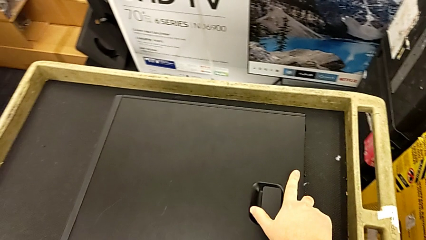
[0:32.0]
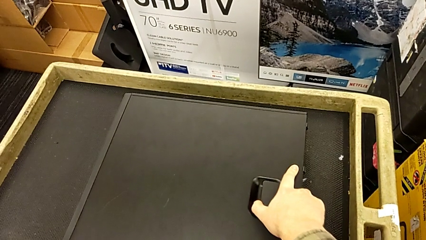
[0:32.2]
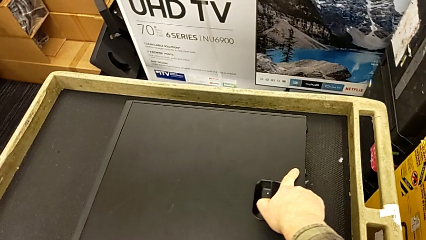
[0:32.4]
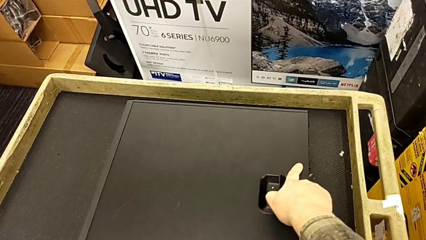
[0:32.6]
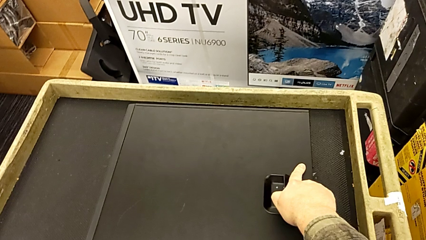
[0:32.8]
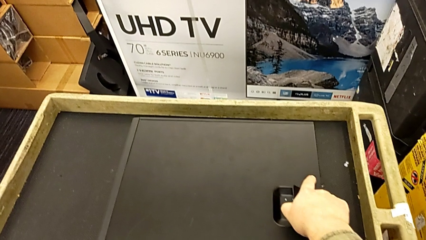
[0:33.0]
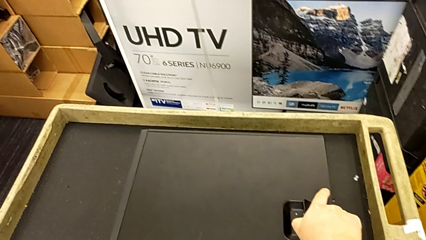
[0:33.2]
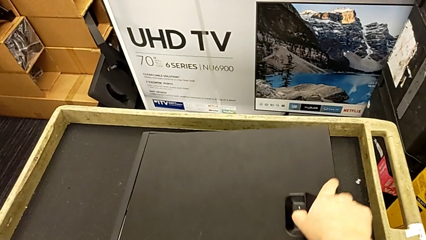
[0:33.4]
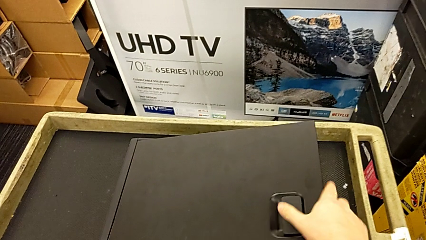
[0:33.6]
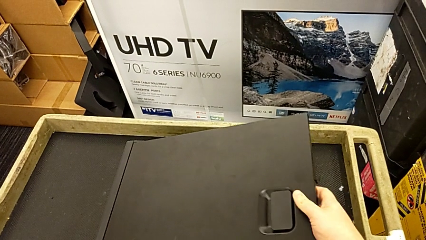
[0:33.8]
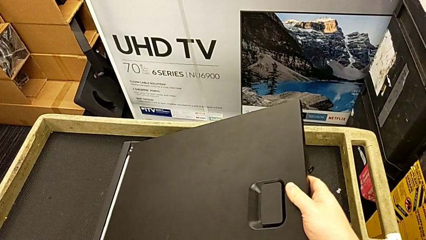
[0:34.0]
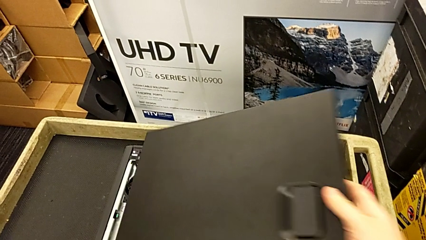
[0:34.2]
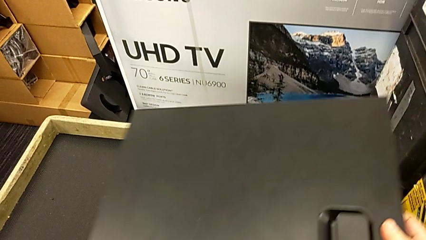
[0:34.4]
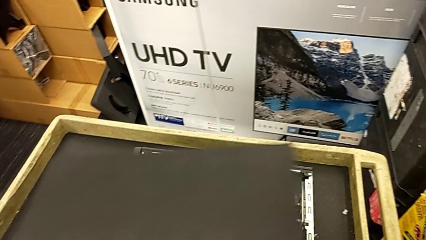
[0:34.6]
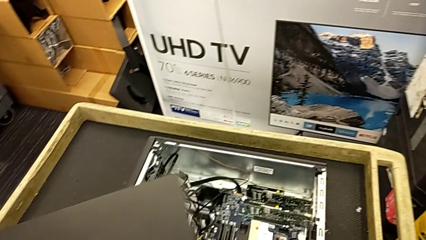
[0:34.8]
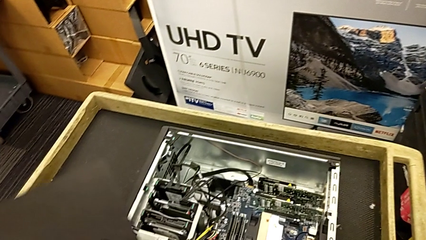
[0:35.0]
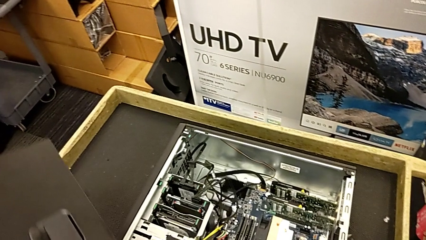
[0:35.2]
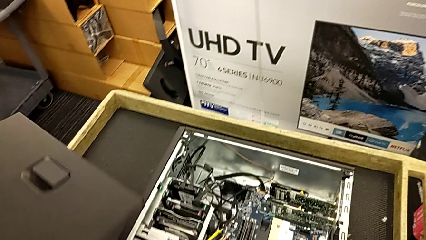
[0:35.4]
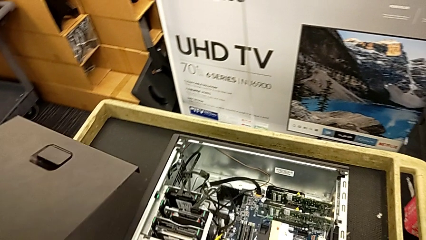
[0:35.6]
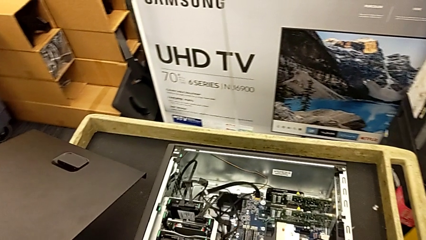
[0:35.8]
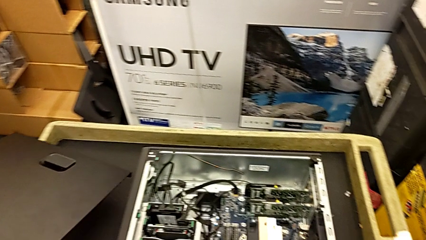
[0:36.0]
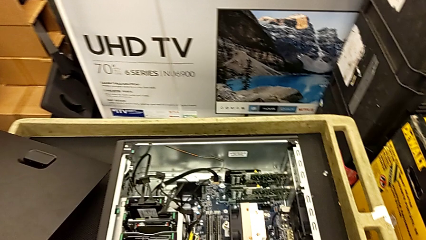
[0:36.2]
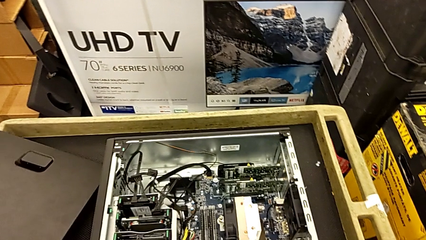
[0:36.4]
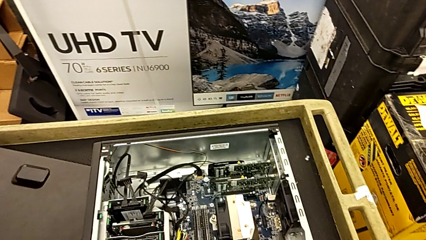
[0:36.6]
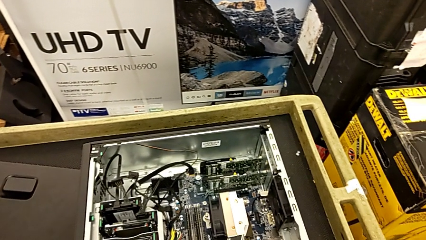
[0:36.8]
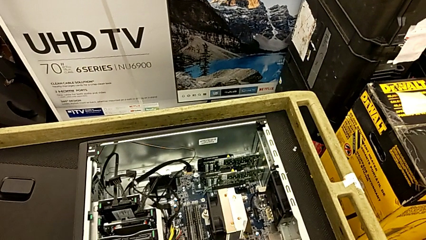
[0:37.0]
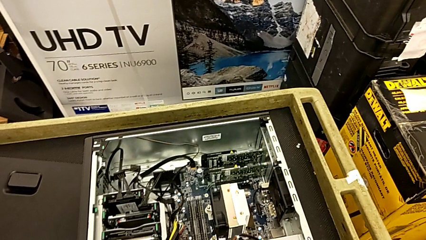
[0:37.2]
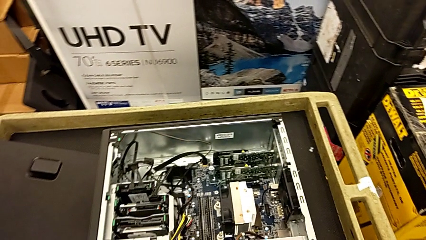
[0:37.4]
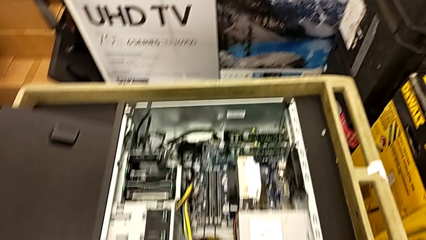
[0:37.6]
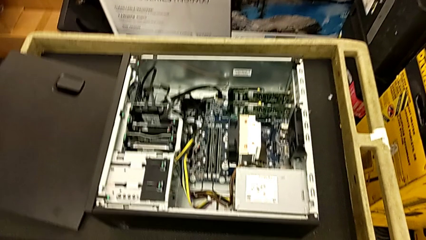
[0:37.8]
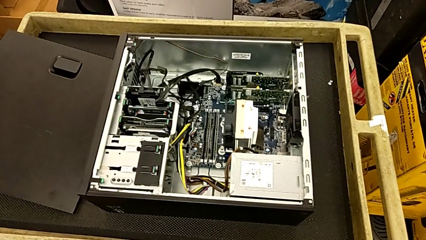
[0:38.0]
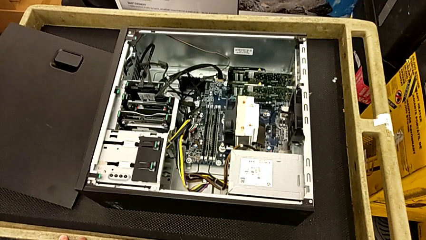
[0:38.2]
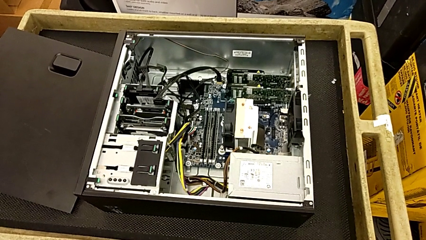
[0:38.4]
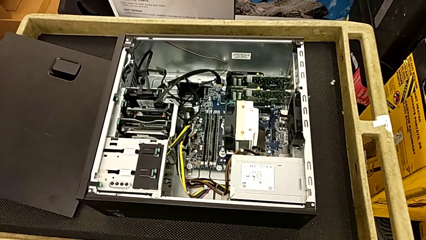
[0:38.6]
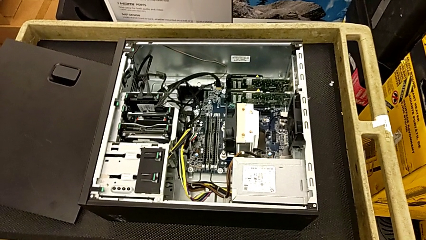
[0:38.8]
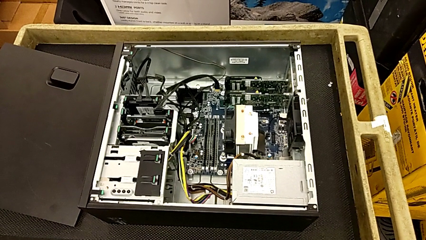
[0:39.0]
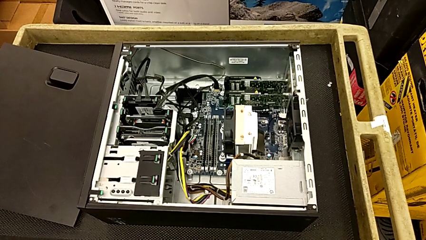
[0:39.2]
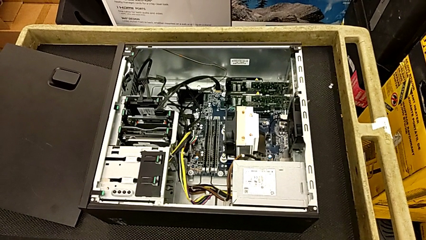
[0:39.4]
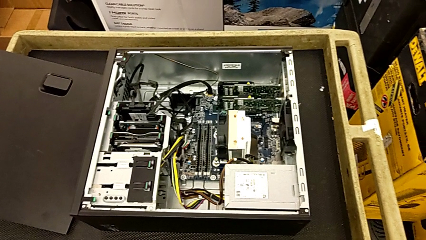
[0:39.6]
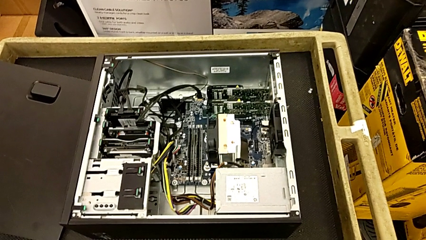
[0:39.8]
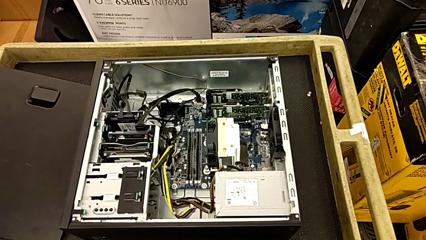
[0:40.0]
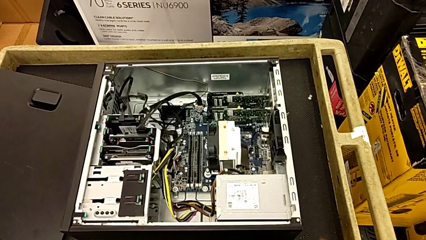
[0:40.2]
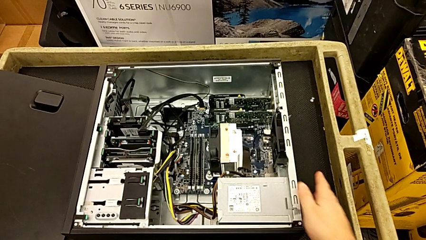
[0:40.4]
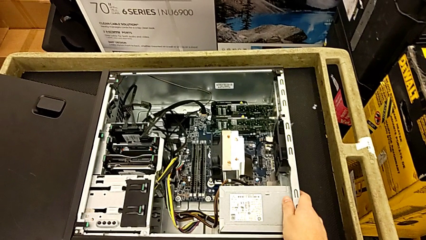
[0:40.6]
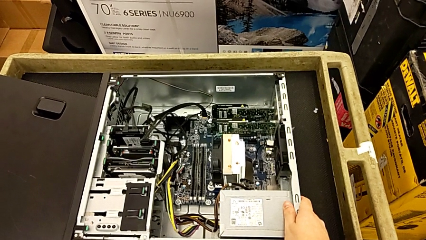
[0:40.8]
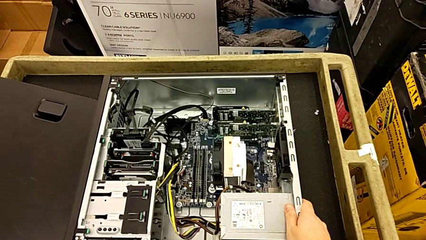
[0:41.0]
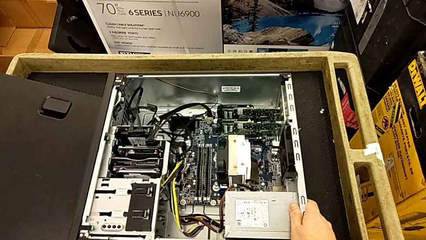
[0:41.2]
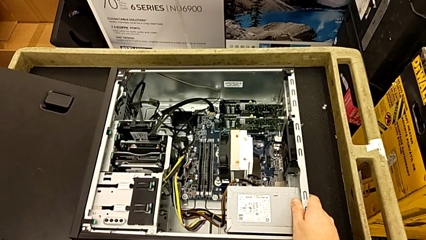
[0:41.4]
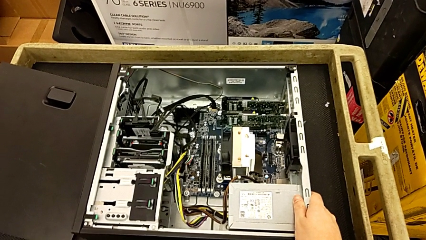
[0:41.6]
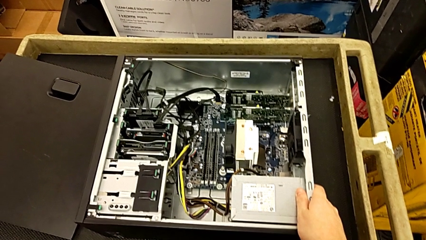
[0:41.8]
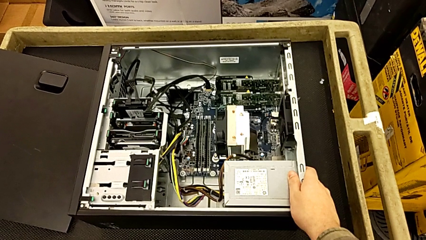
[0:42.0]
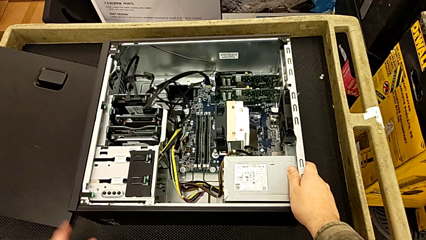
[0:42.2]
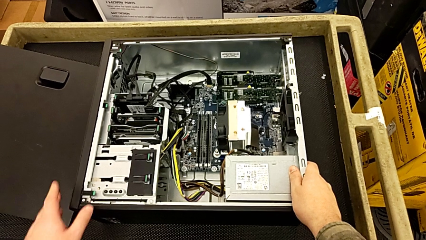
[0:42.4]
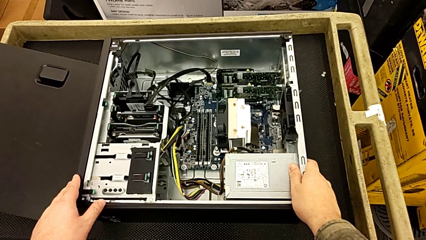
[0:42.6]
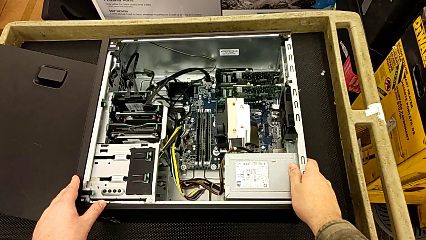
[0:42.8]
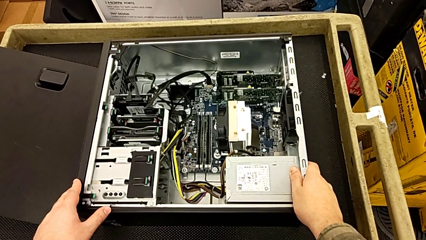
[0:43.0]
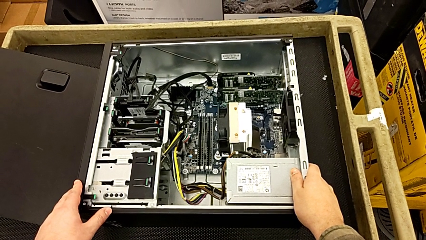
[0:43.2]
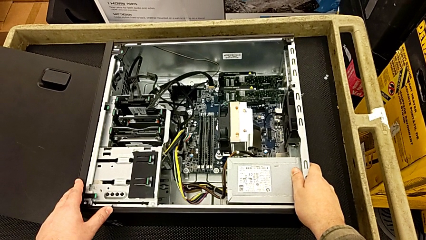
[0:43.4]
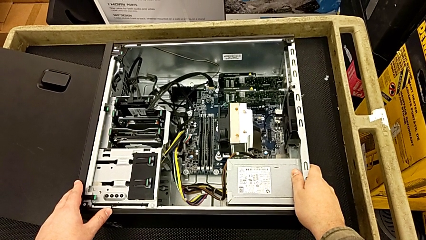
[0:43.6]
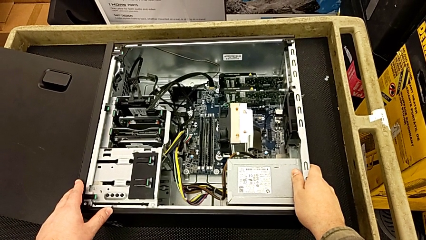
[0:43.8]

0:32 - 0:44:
The camera wearer touches the metal frame. They open the computer tower, withdraw the cover and touch the computer tower.

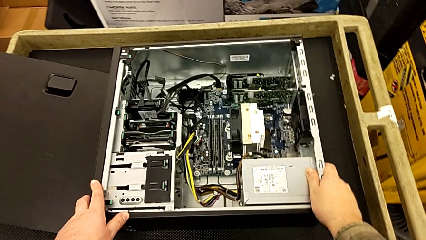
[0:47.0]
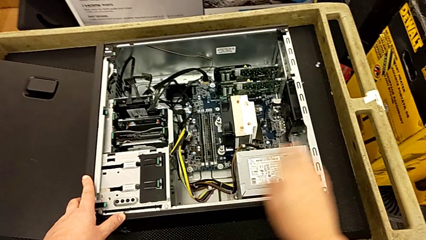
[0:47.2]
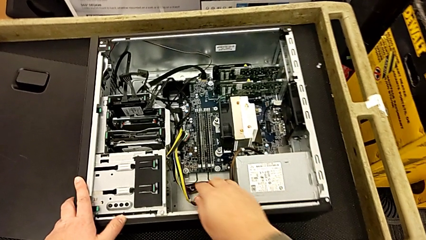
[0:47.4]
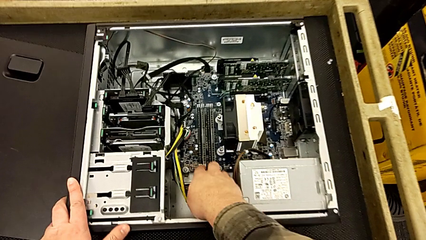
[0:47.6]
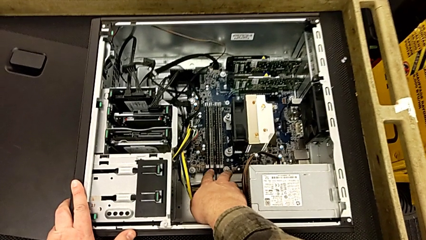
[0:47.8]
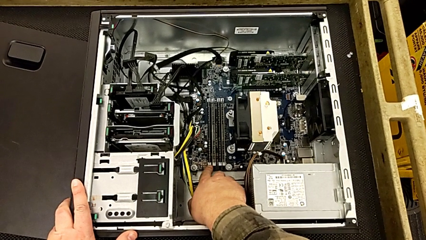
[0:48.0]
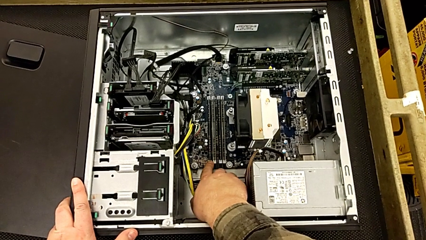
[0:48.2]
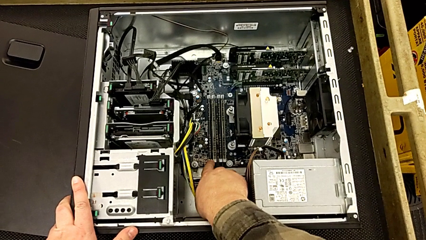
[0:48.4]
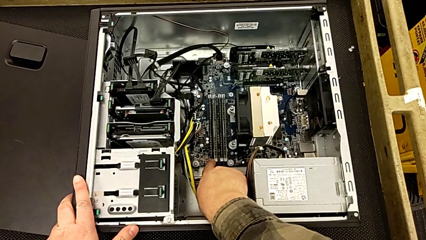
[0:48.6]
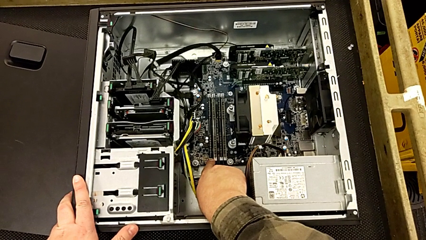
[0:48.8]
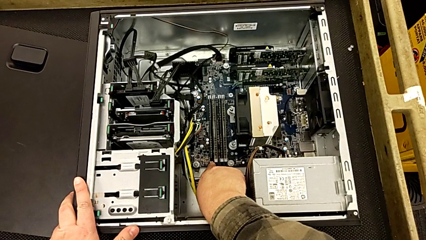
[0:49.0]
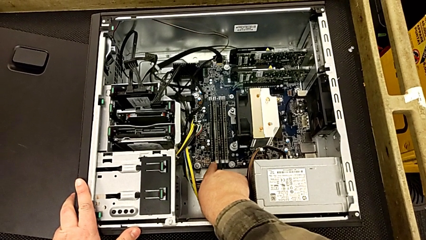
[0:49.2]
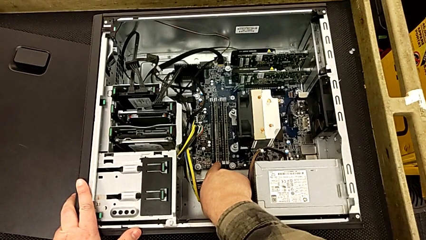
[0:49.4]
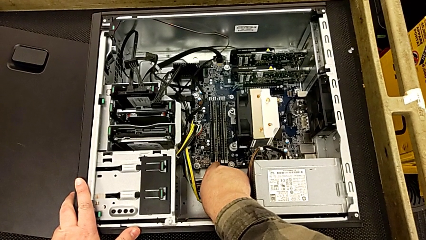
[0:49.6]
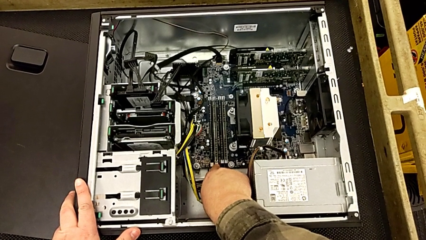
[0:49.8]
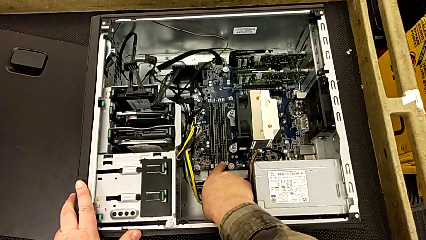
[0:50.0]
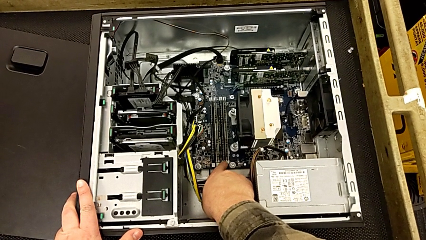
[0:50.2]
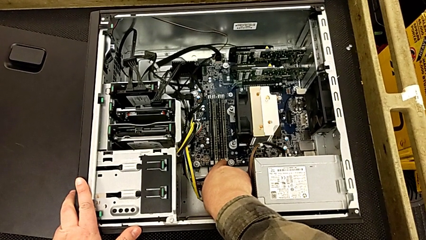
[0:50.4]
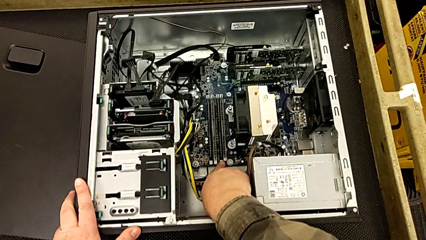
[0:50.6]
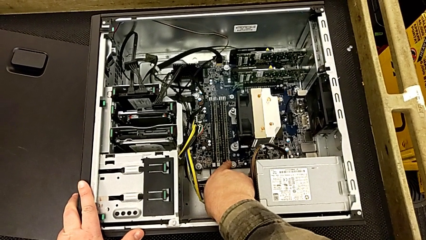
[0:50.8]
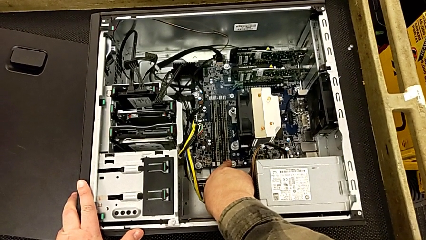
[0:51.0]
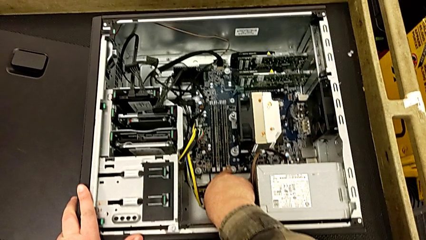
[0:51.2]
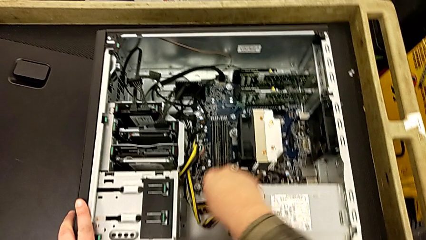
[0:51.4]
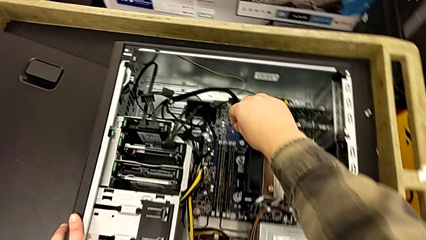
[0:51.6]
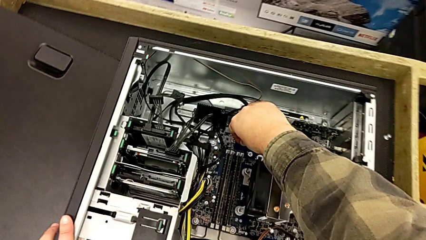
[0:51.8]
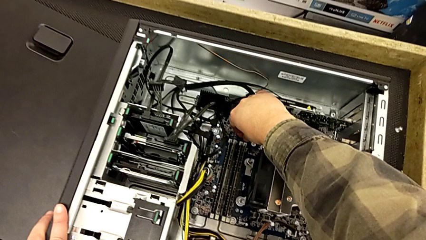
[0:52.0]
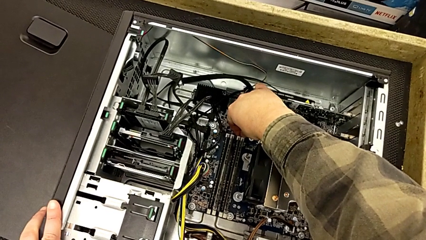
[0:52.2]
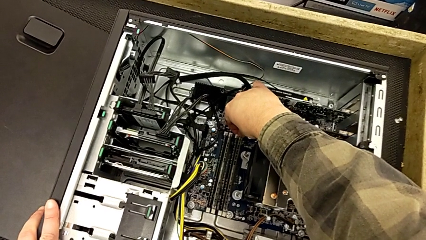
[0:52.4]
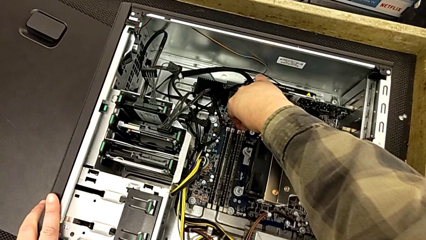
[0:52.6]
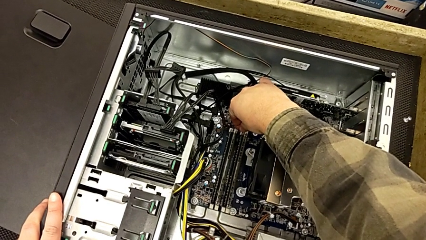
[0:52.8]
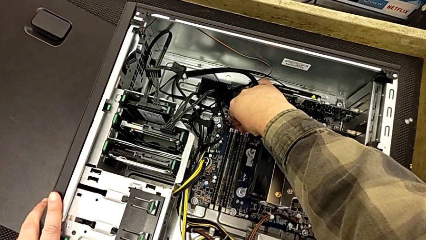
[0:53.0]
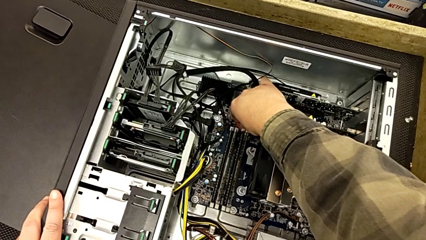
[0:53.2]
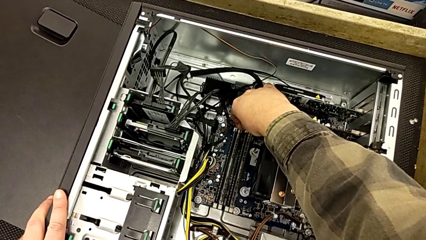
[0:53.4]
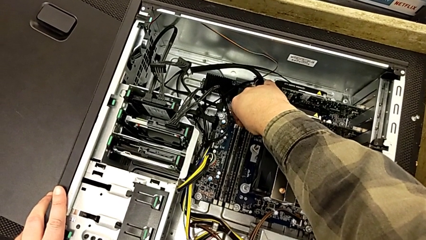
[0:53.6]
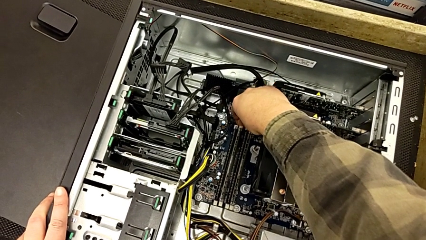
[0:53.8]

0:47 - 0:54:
The camera wearer is pressing down little white notches. They push the second computer tab, push the third computer tab and press the fourth computer tab.
